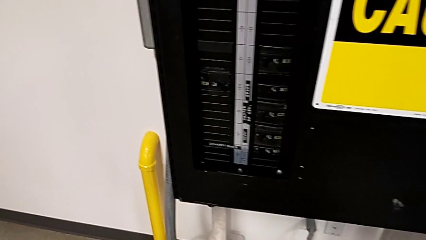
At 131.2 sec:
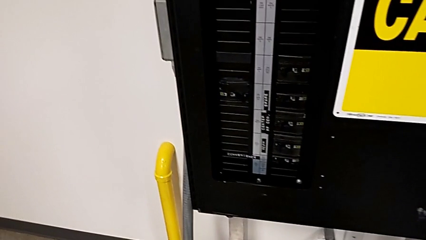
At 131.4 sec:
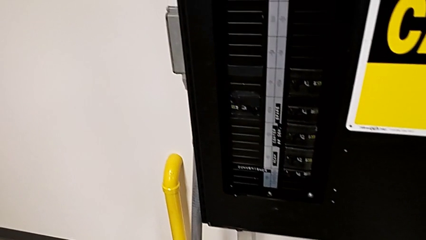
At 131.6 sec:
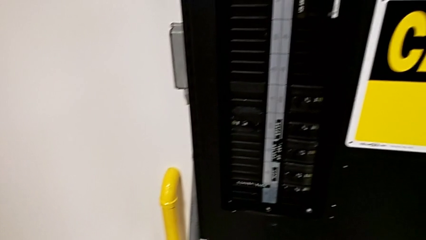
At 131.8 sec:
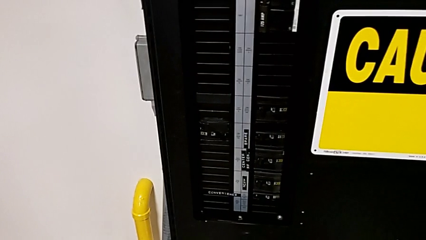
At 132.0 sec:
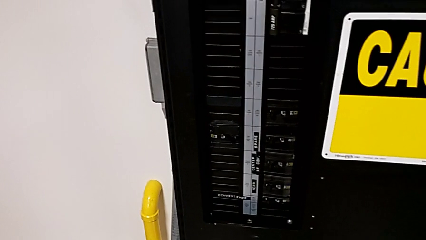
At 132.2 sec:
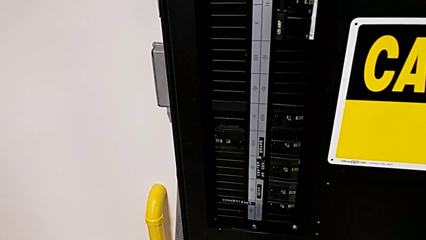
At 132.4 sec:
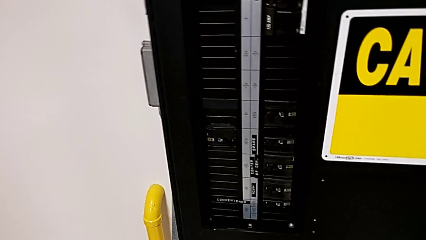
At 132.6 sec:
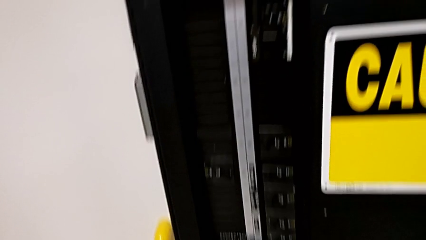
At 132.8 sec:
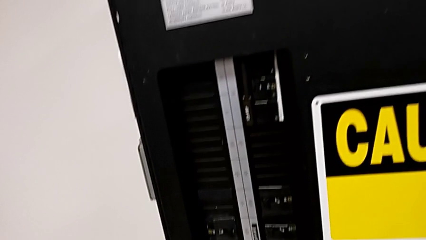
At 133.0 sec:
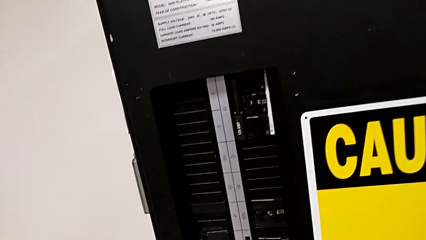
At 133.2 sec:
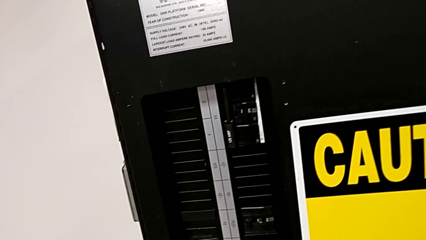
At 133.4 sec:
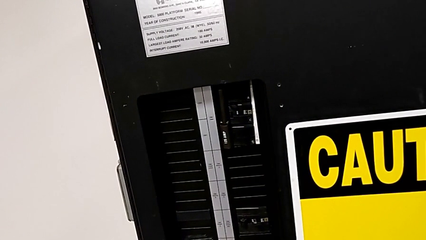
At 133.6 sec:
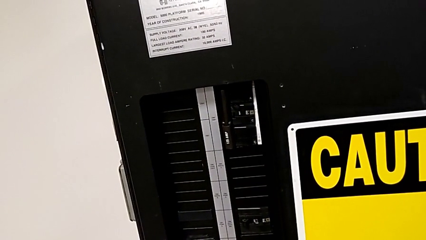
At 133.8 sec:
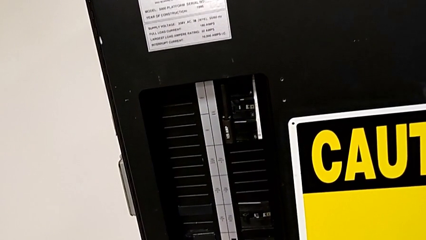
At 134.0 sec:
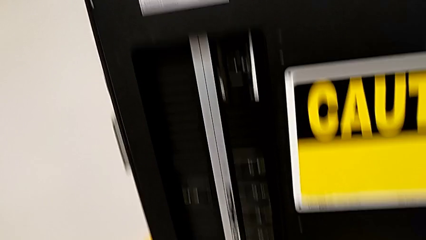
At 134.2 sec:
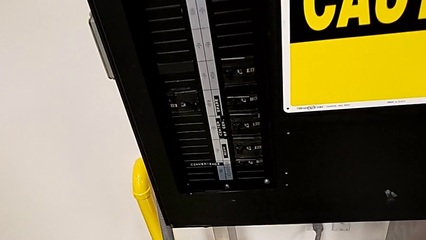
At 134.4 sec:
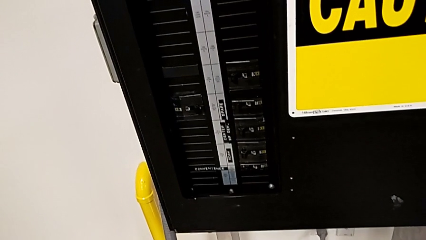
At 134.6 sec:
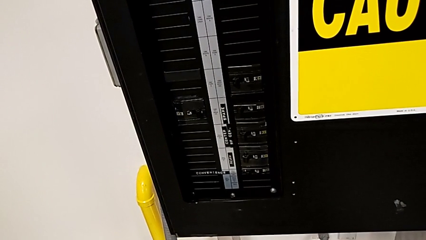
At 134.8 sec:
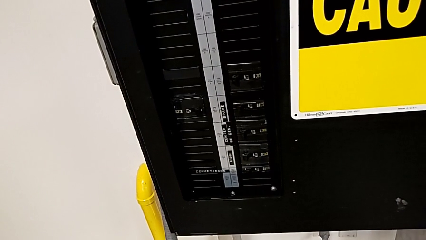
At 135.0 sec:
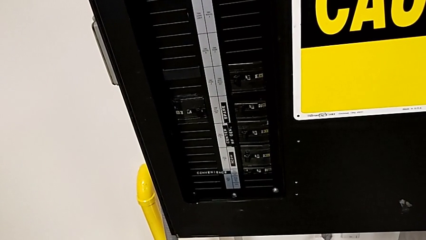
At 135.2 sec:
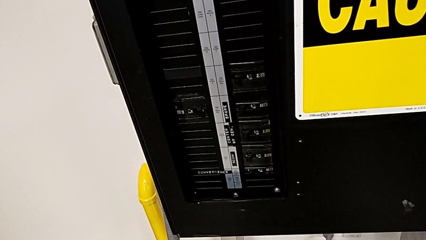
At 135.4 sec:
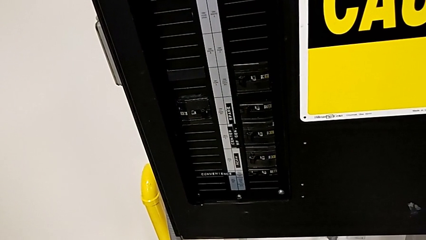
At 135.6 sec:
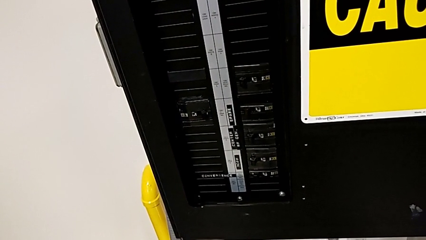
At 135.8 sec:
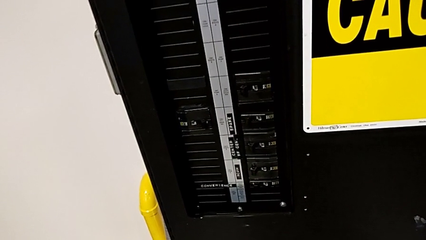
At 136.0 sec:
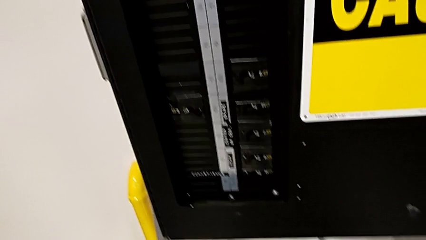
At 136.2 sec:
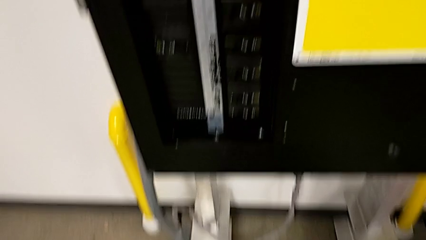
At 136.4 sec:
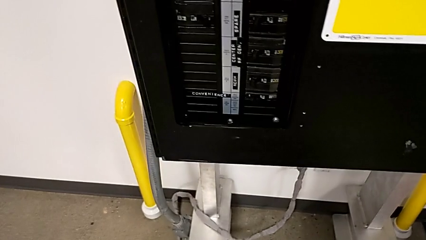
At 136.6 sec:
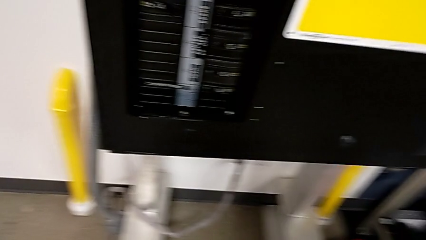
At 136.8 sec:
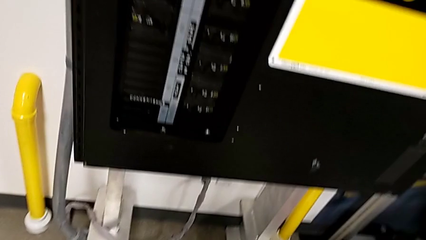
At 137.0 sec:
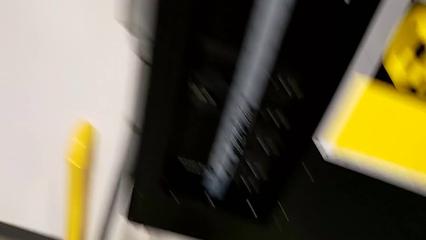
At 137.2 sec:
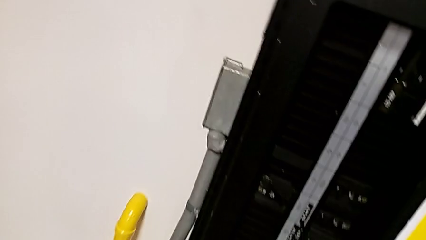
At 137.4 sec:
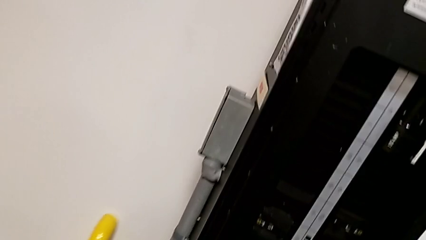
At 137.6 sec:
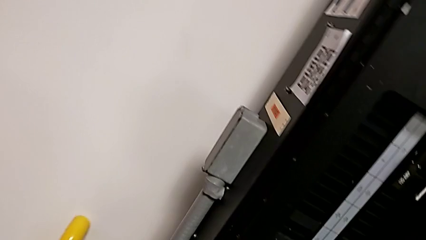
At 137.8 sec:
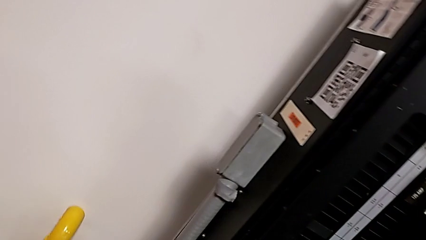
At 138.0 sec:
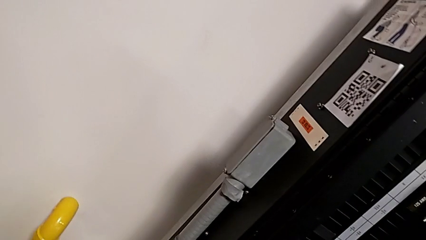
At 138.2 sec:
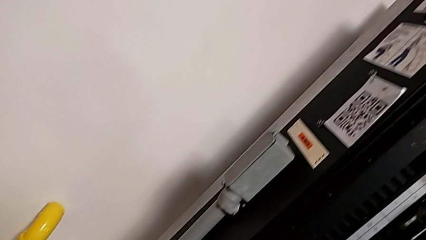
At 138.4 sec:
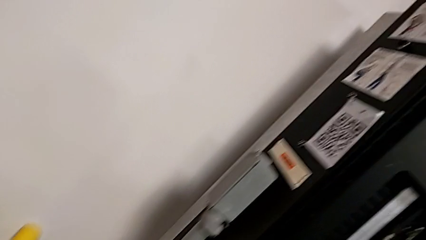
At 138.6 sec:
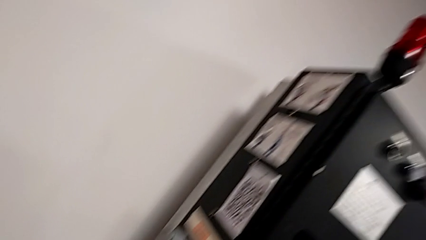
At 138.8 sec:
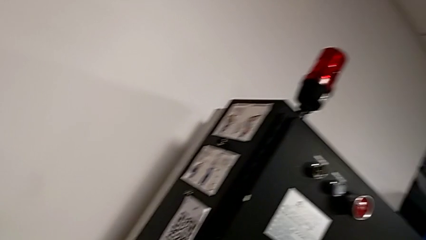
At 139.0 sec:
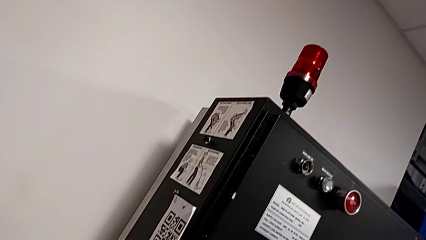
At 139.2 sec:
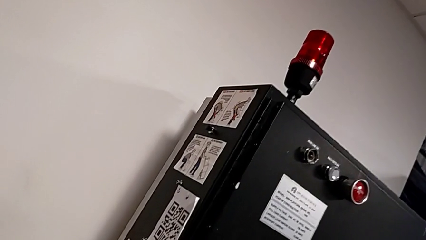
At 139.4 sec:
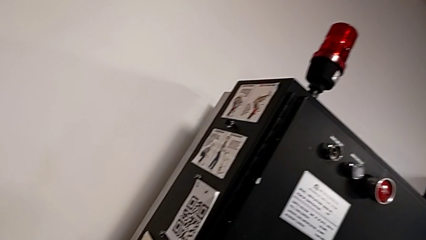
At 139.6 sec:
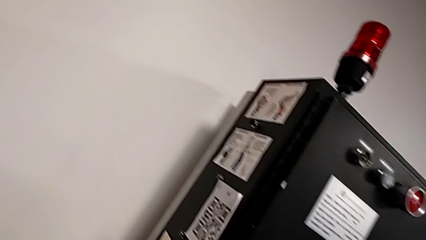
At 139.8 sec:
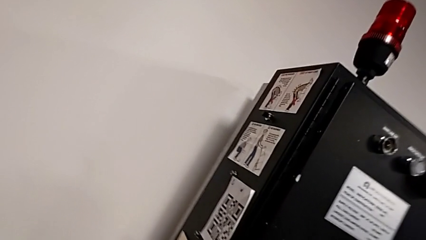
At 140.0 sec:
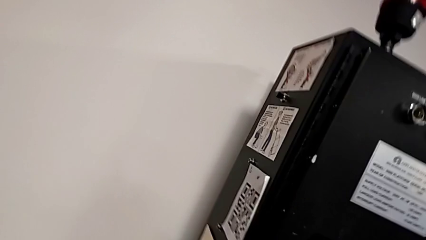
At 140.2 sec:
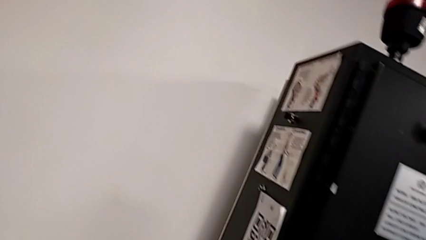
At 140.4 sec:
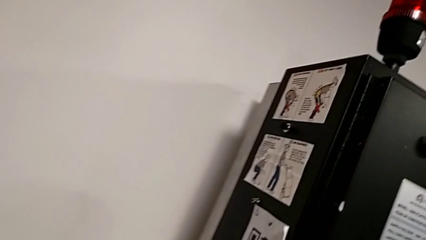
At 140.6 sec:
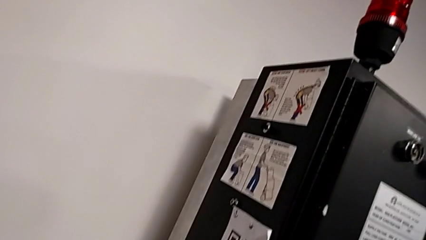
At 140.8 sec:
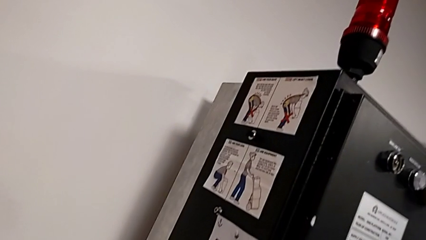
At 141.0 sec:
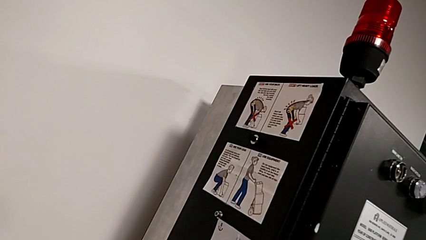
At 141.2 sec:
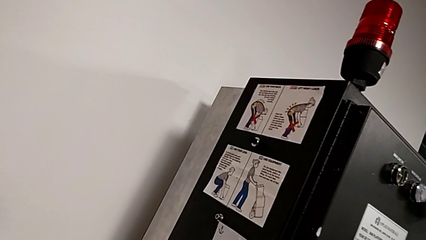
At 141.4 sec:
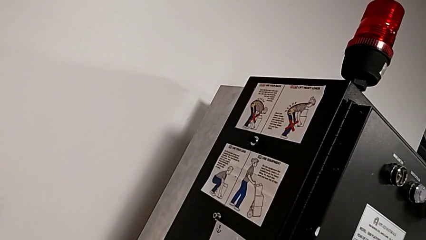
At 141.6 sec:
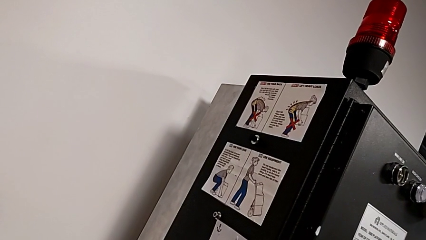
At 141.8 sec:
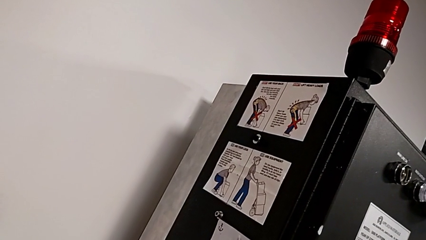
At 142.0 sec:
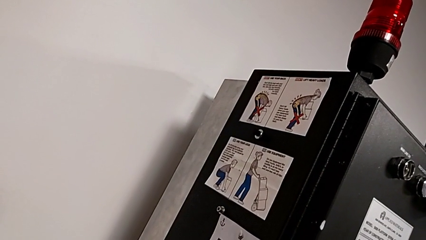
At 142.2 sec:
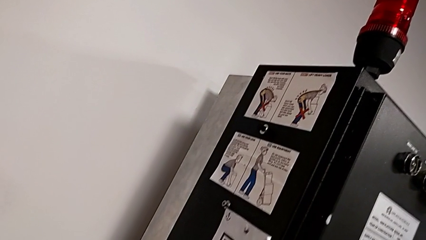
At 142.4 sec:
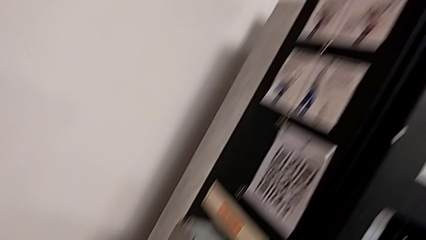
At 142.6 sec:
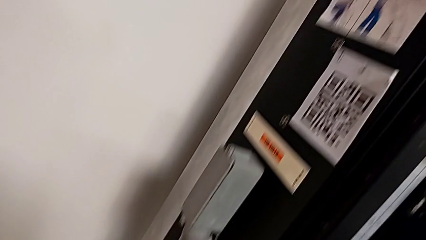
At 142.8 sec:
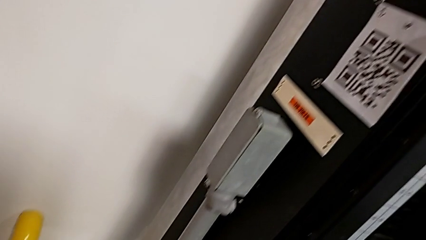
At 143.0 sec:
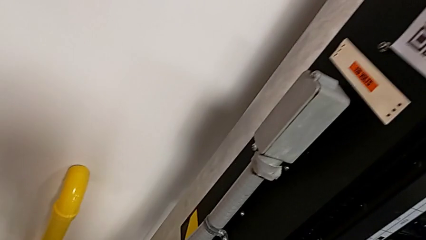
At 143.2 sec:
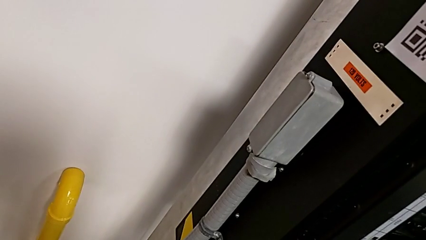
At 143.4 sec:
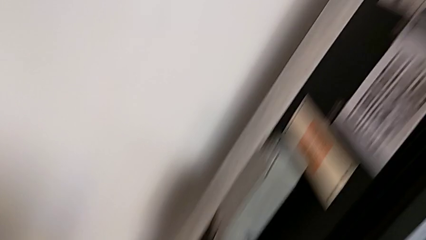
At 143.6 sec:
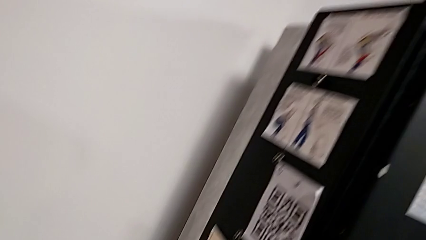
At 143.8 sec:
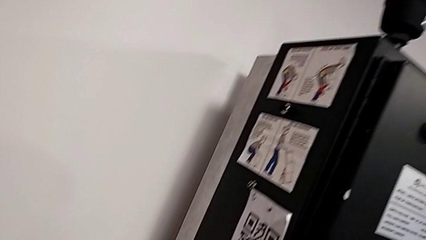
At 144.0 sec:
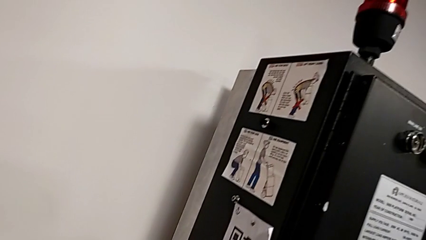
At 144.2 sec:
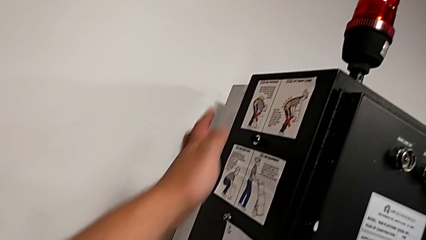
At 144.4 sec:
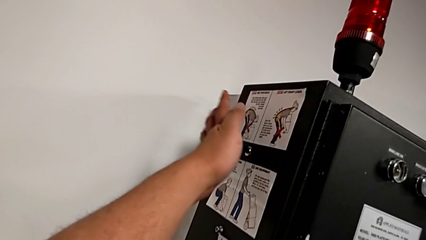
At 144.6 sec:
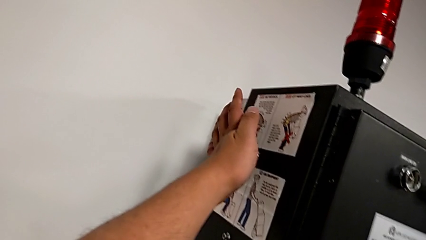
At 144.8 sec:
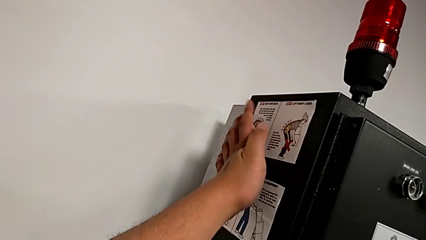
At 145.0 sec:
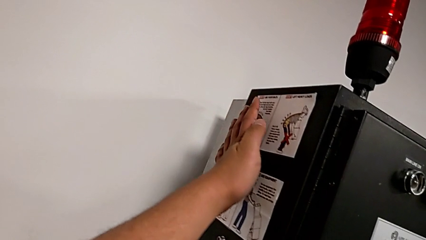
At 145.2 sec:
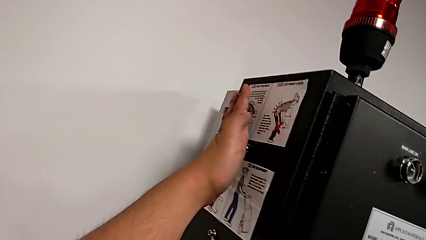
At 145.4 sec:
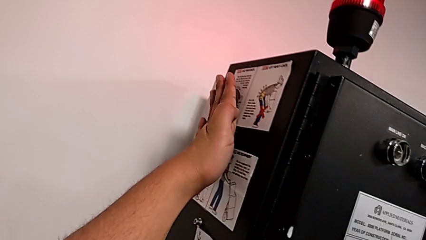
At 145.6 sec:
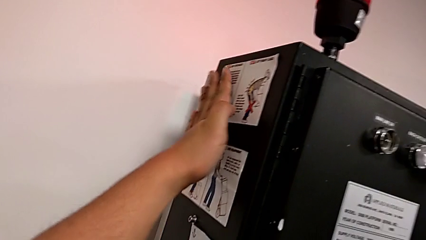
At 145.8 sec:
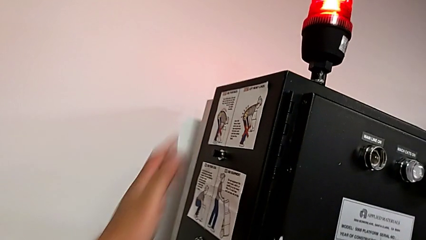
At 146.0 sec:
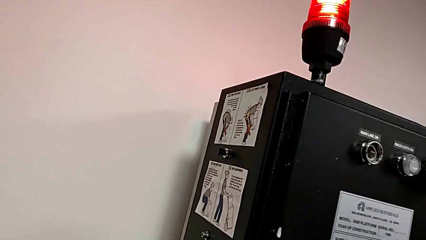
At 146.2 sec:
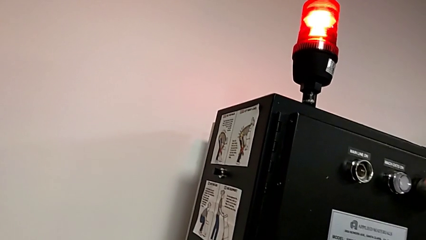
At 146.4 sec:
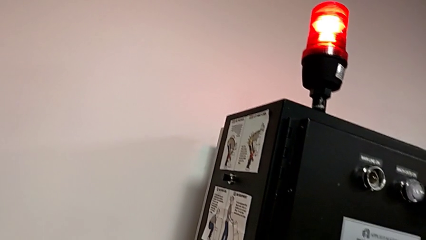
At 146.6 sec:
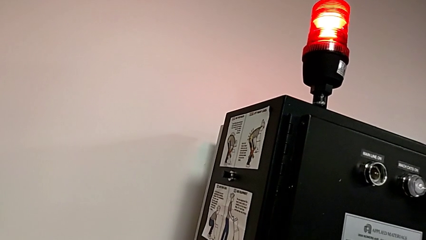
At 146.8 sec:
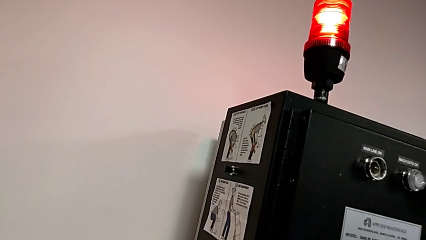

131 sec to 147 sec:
The camera wearer is resetting the circuit breaker box. They press the reset button.
